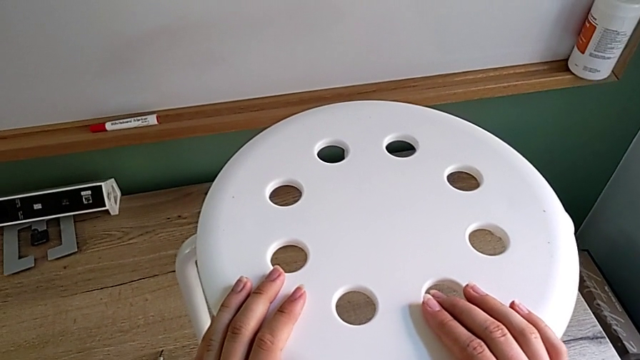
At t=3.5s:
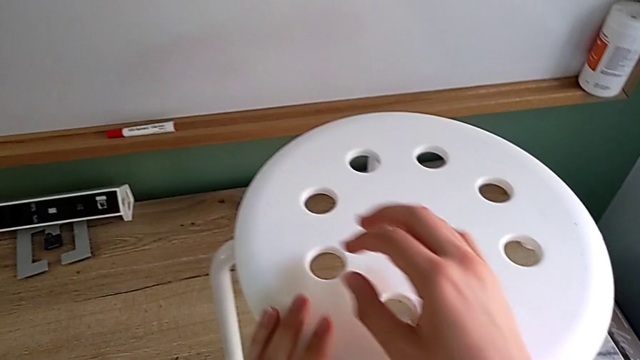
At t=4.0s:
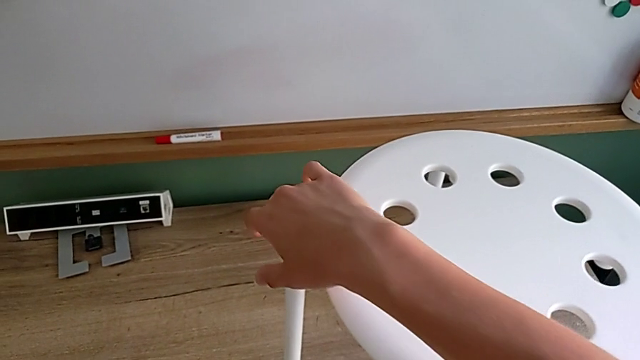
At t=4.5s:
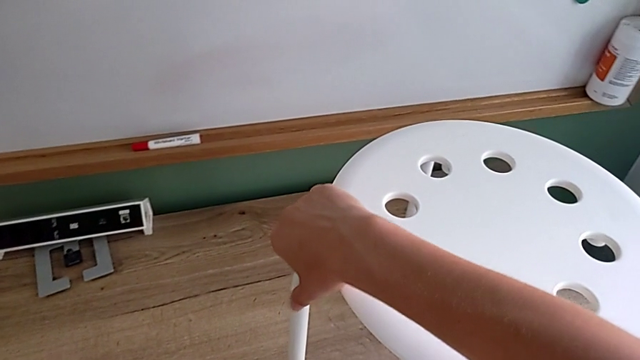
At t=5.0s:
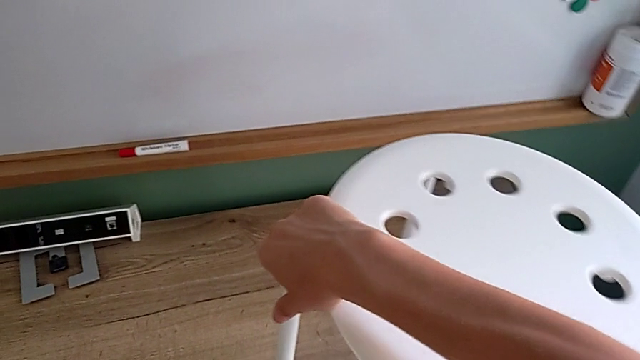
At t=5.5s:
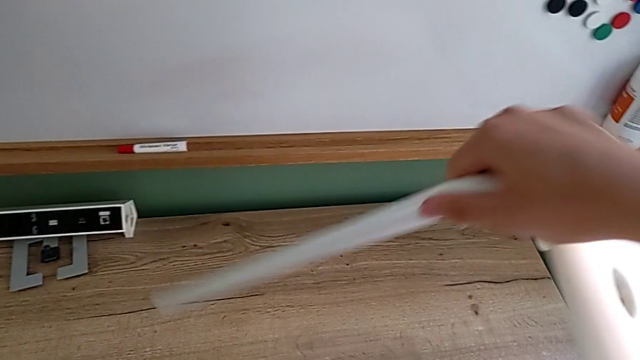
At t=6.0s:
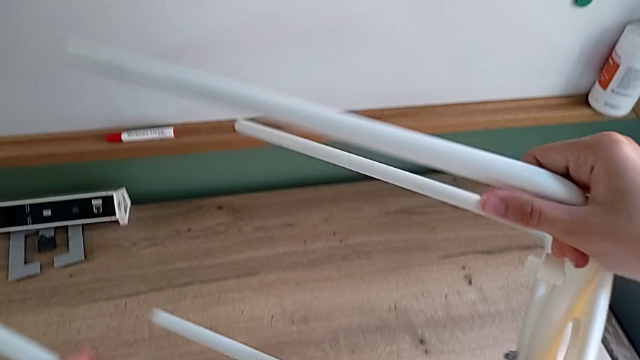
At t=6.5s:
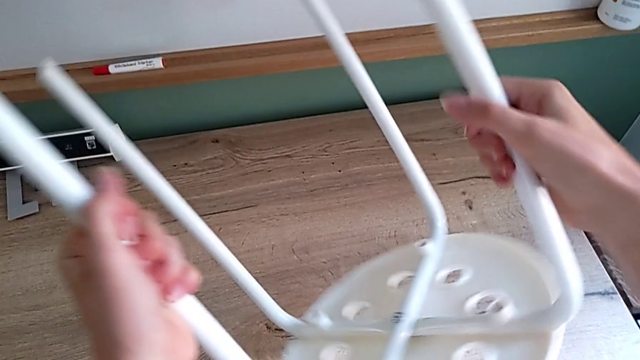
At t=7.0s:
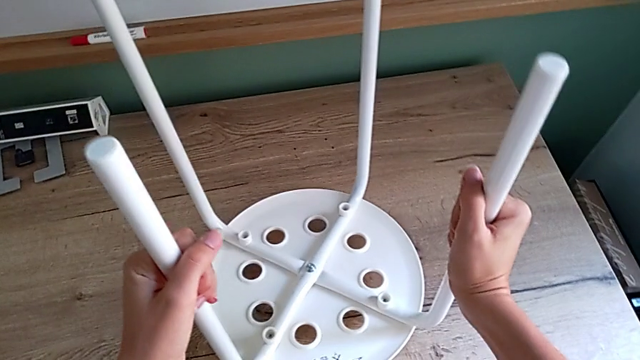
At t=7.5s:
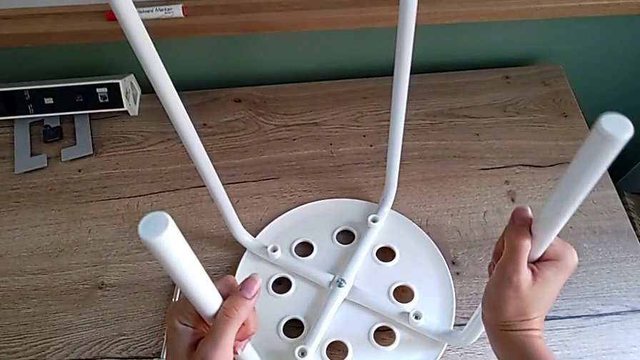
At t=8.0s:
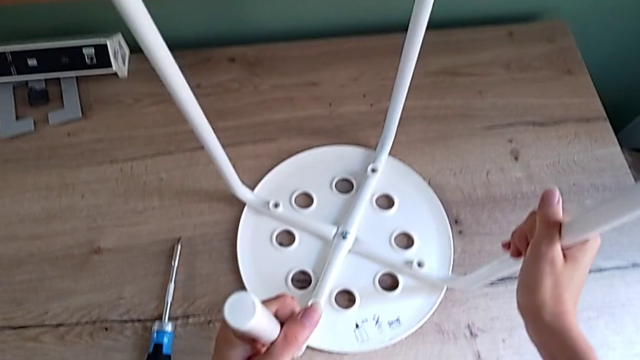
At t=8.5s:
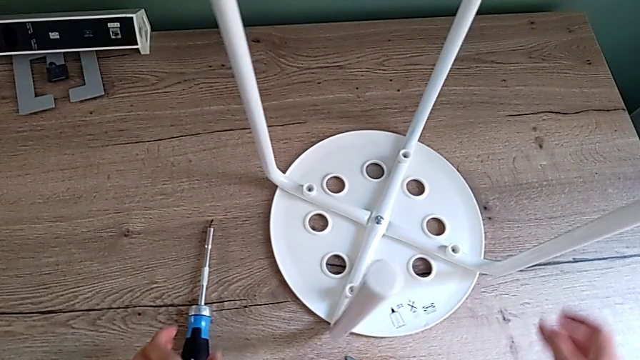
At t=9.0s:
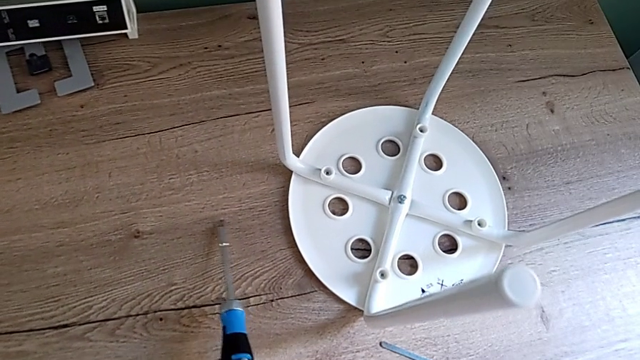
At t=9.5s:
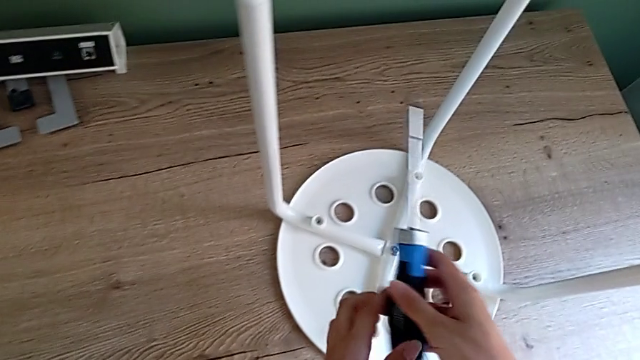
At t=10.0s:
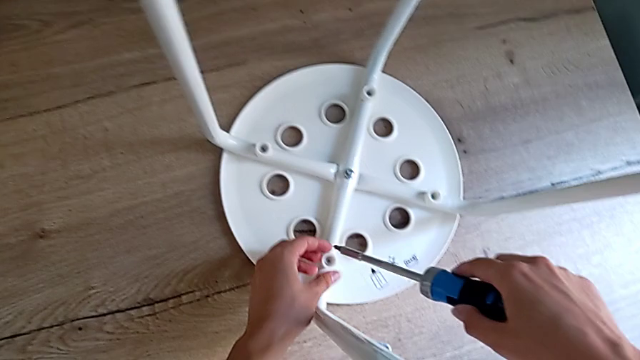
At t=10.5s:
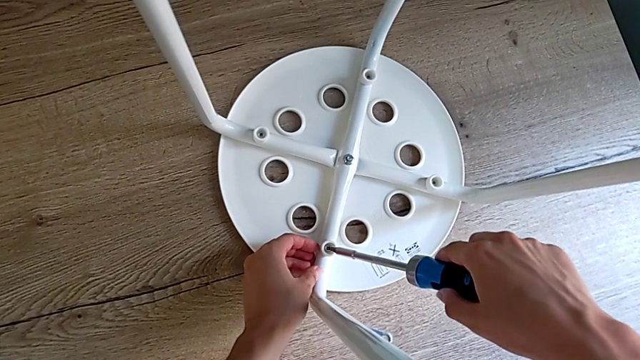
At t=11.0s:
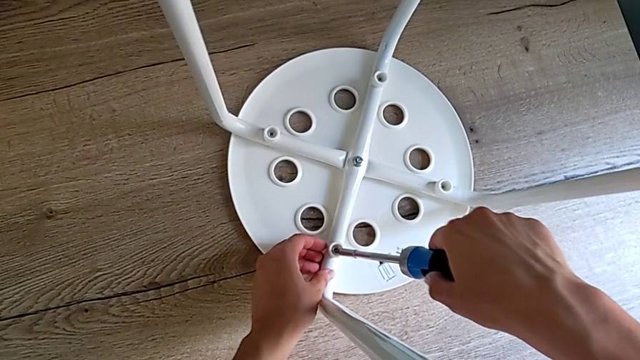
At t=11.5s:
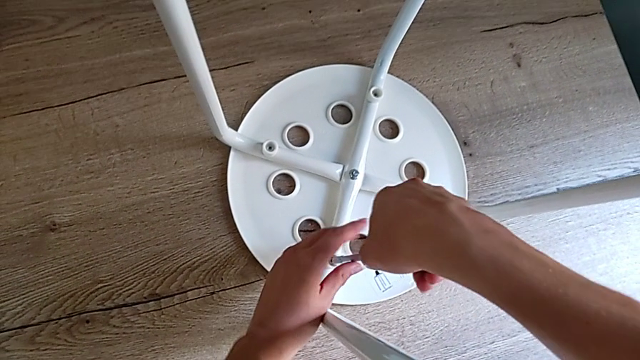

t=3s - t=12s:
The camera wearer is unscrewing four screws of the legs using a screwdriver. They grab the stool, flip it, place it, grab the screwdriver and insert it.

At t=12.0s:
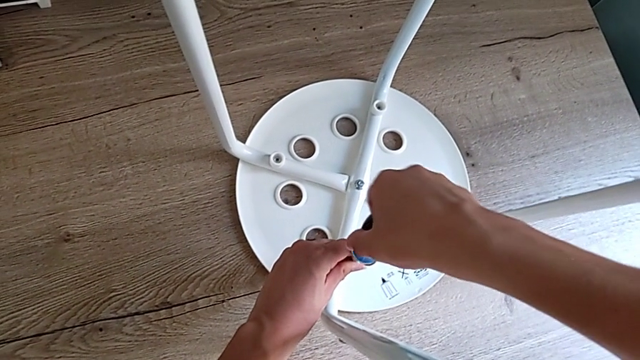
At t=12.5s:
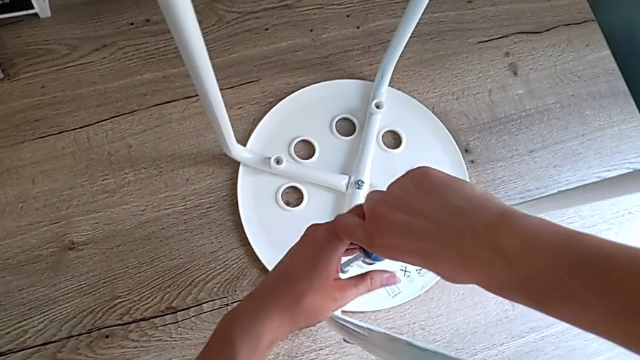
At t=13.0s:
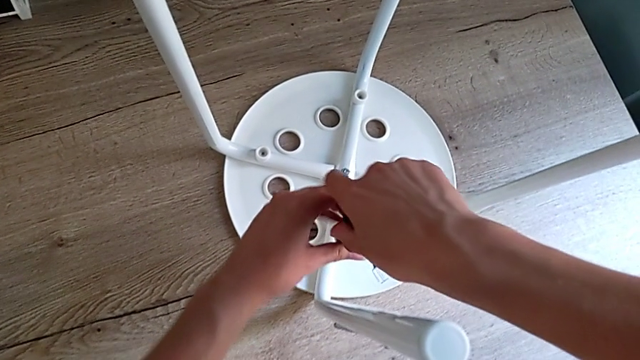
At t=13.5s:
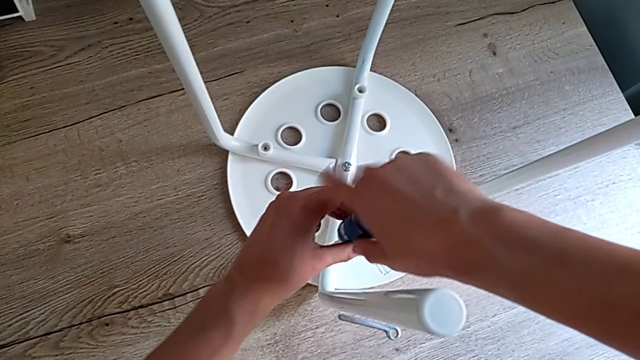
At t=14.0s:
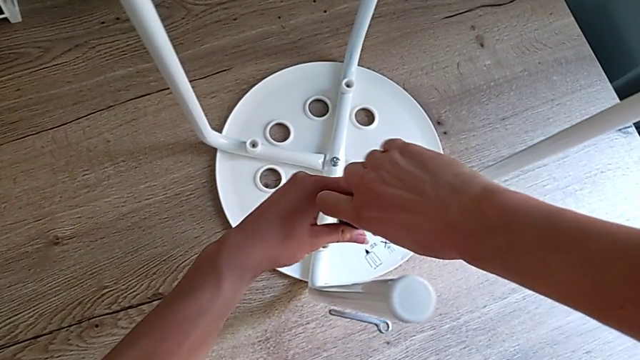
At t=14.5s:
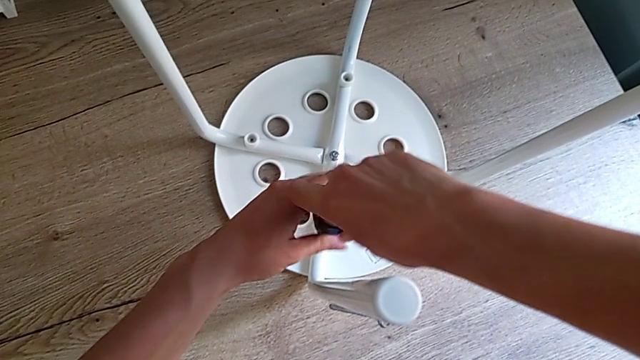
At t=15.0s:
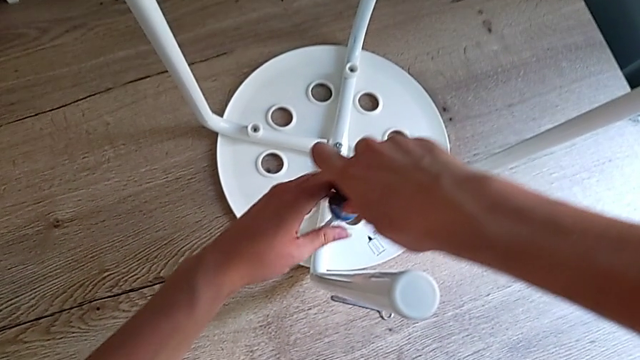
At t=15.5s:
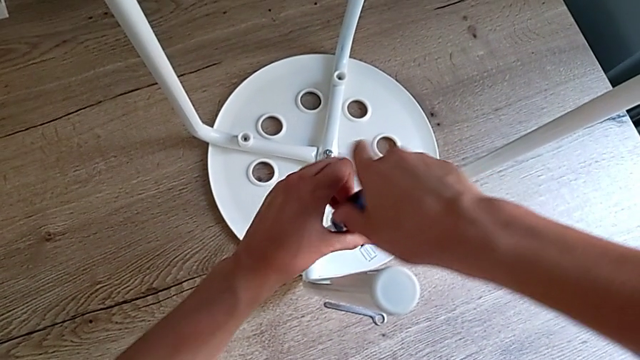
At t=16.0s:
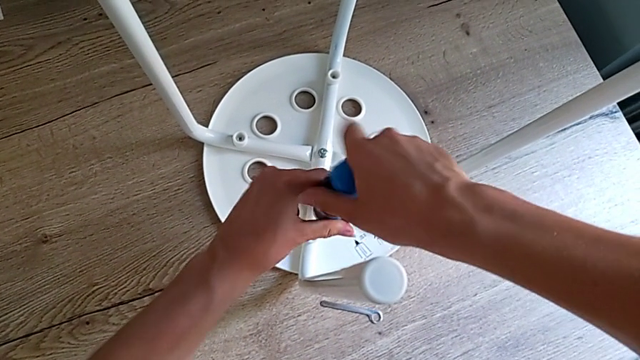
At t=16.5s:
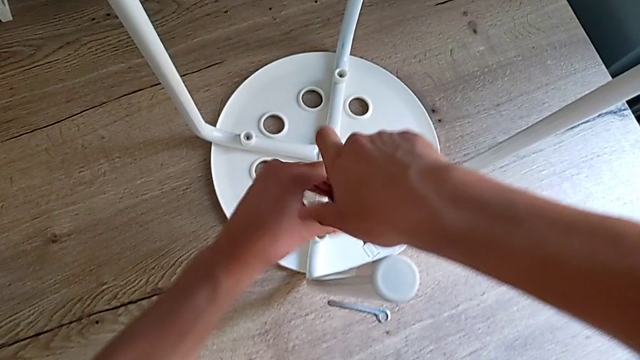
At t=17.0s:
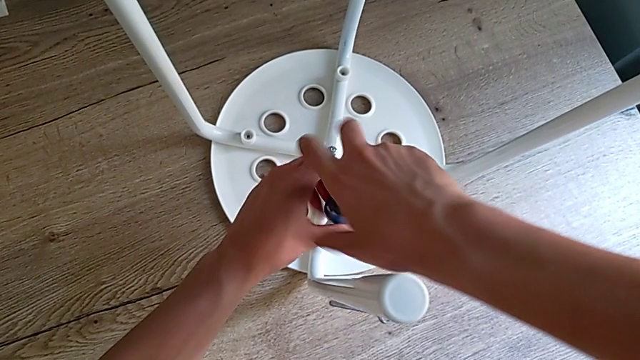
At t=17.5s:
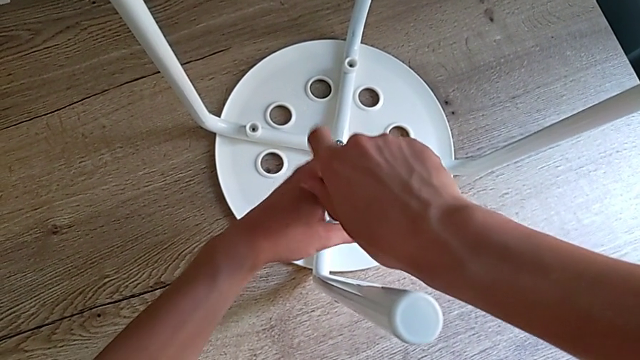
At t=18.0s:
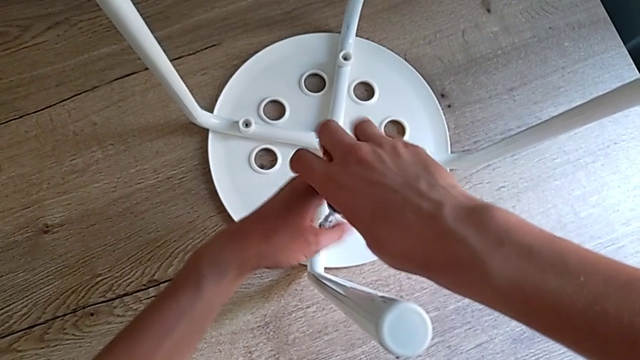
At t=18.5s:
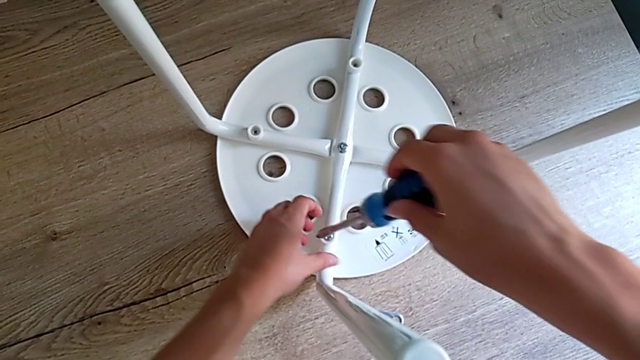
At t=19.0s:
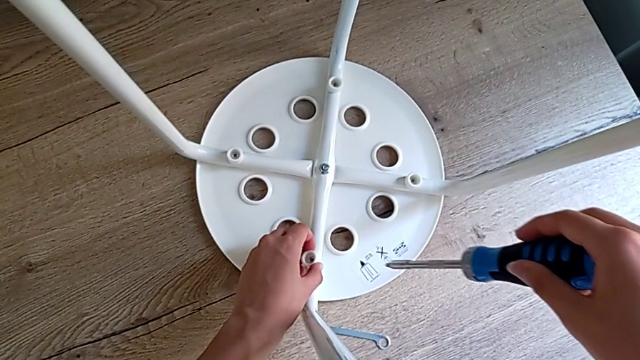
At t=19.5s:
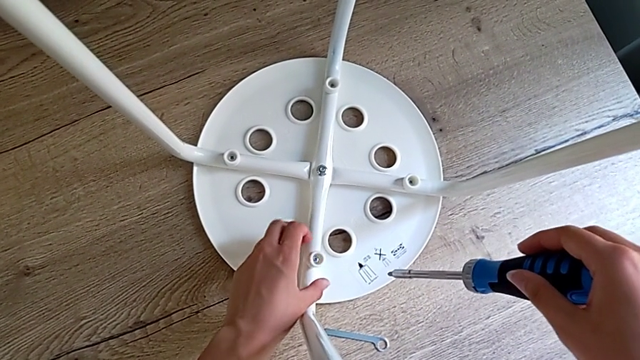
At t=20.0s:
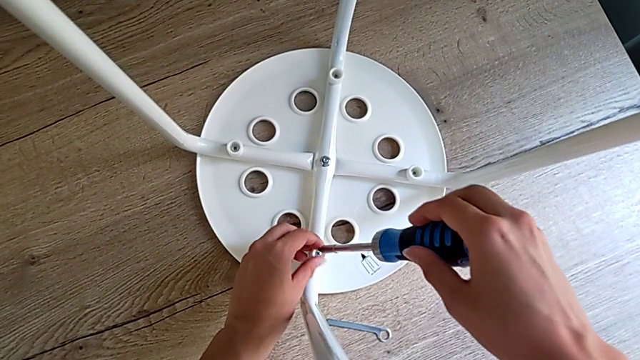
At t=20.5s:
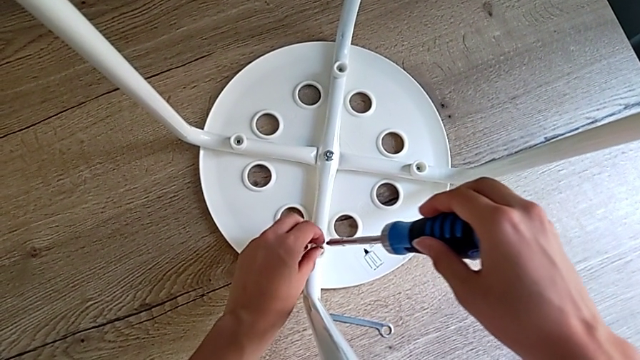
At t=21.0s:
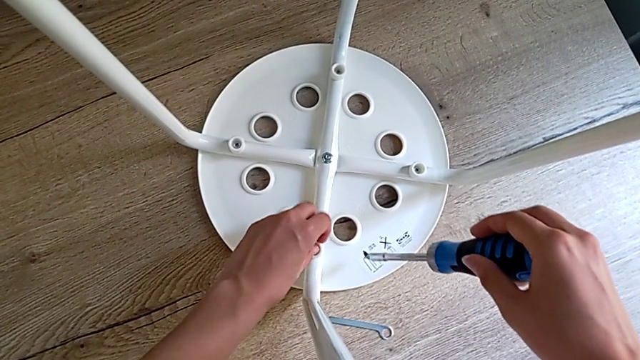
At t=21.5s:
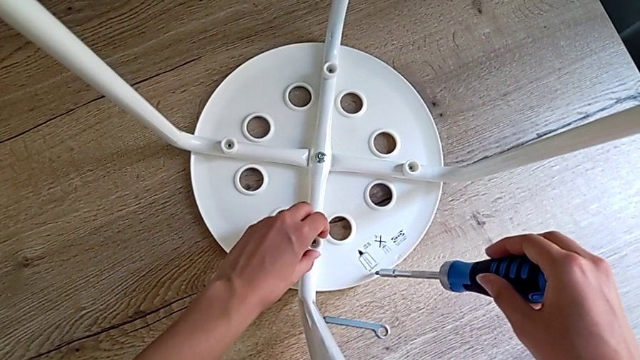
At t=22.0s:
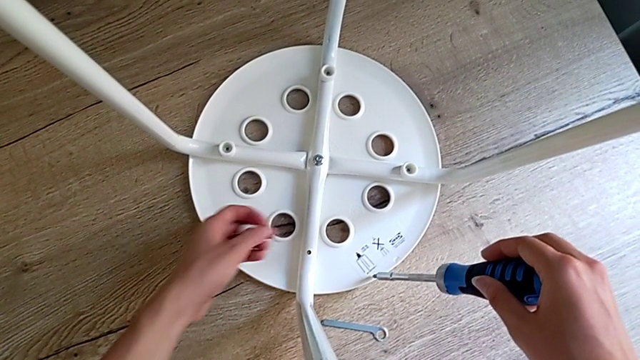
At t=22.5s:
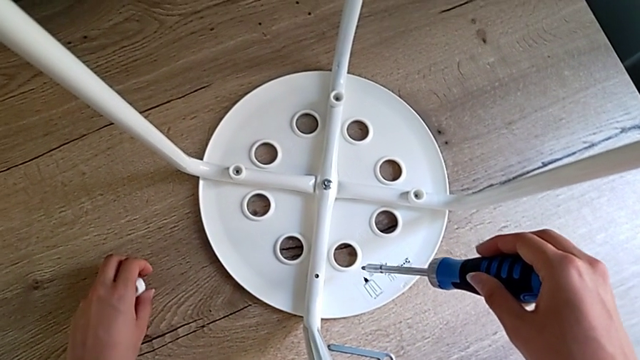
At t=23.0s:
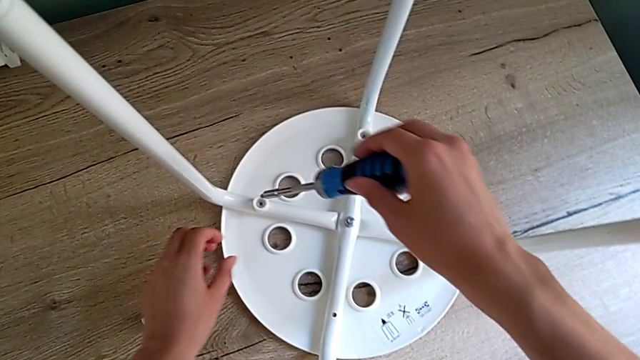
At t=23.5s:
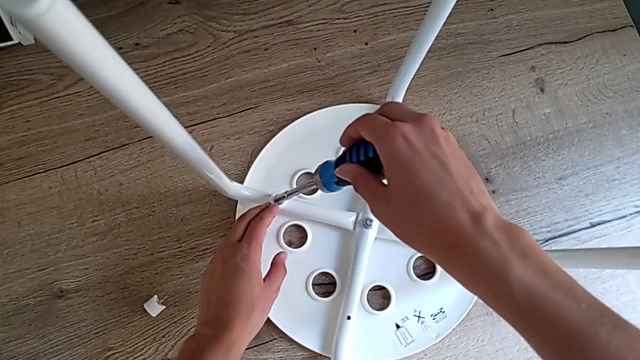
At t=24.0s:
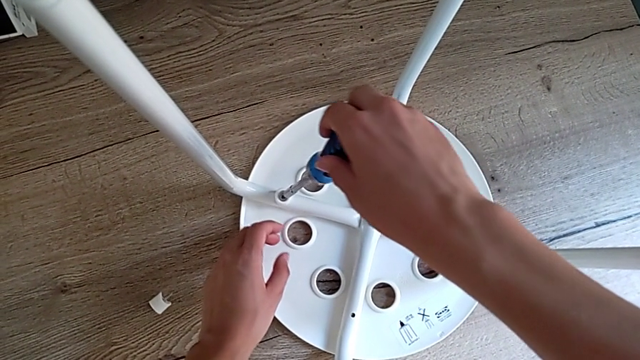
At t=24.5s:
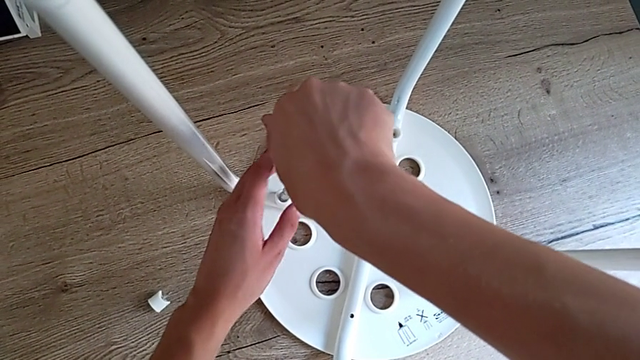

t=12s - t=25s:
The camera wearer is unscrewing four screws of the legs using a screwdriver. They unscrew the first screw, grab it, place it and insert the screwdriver.
